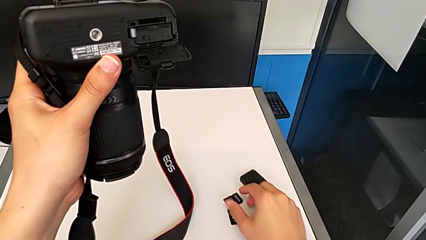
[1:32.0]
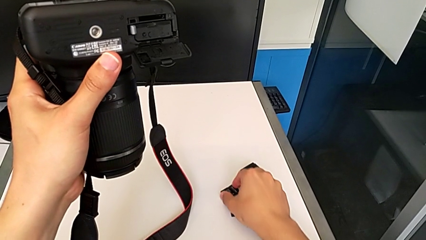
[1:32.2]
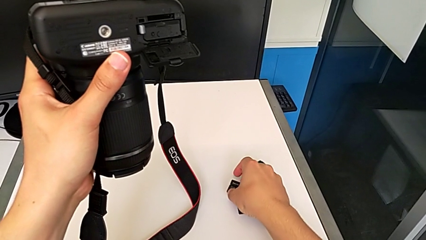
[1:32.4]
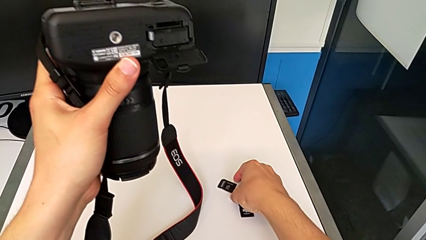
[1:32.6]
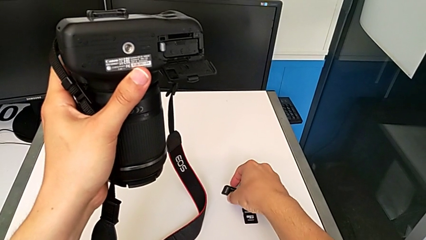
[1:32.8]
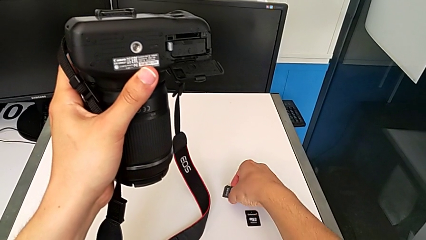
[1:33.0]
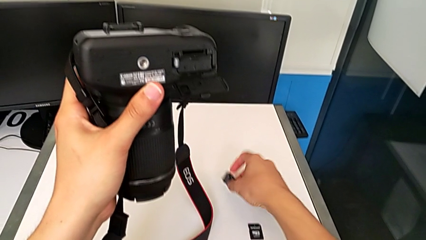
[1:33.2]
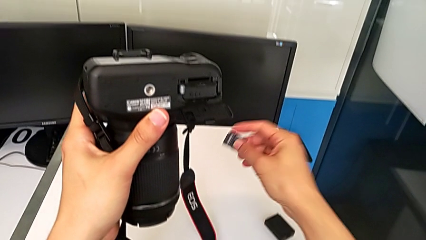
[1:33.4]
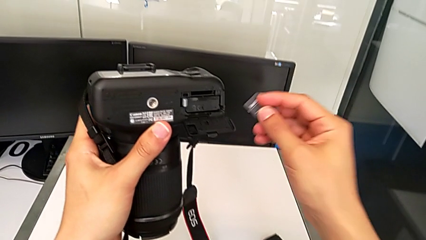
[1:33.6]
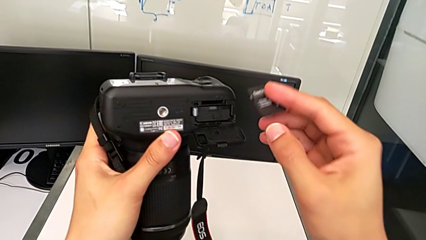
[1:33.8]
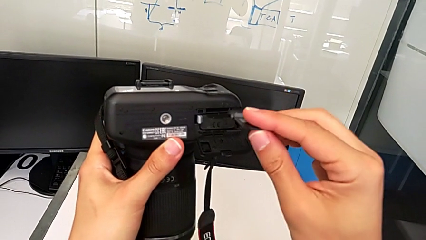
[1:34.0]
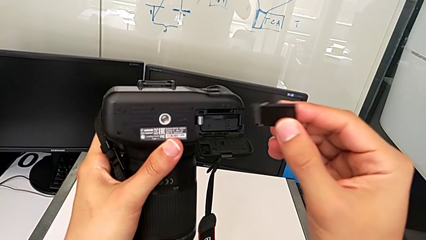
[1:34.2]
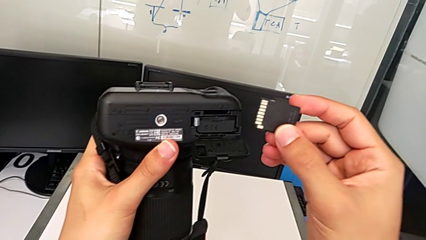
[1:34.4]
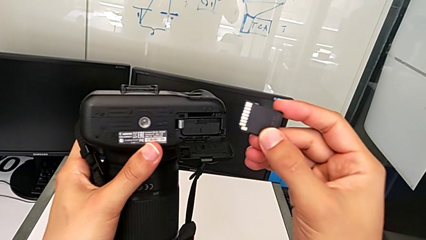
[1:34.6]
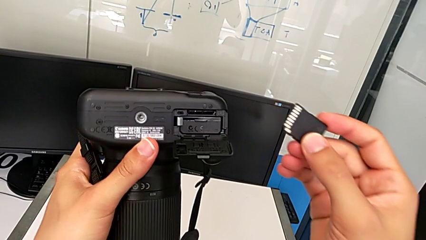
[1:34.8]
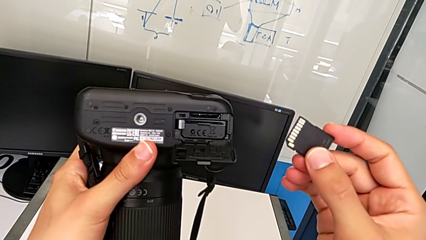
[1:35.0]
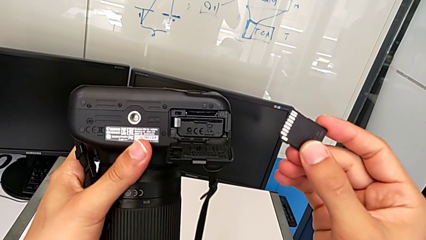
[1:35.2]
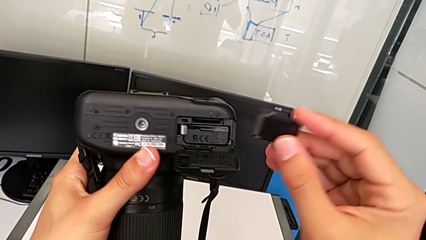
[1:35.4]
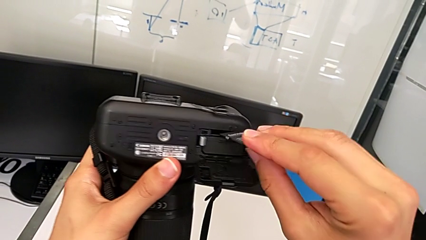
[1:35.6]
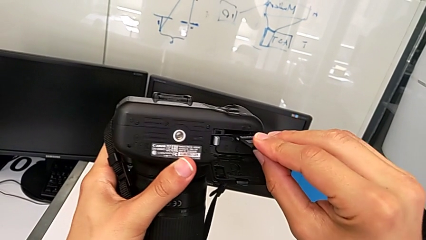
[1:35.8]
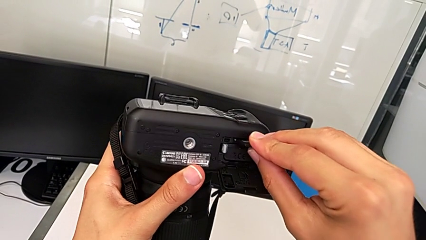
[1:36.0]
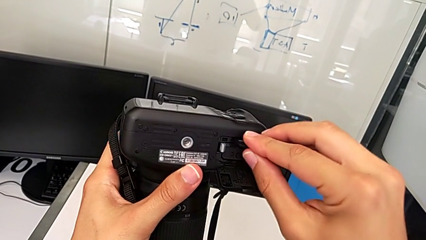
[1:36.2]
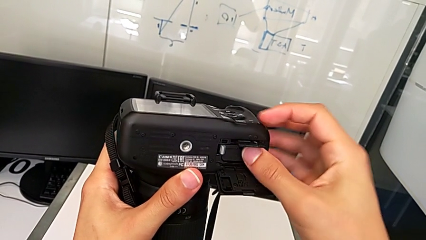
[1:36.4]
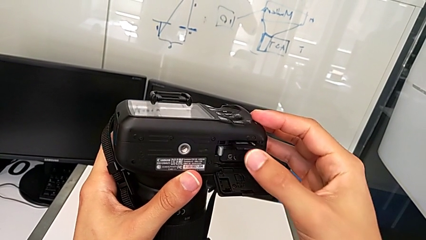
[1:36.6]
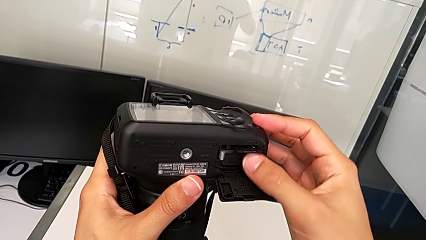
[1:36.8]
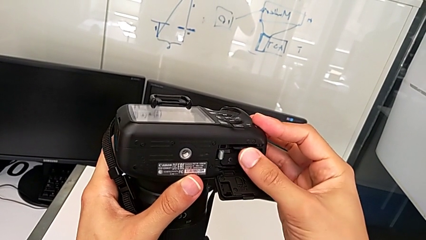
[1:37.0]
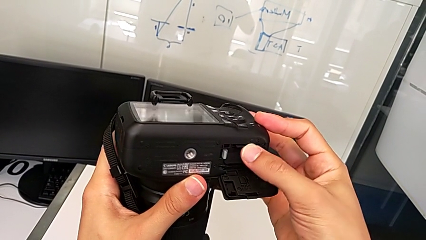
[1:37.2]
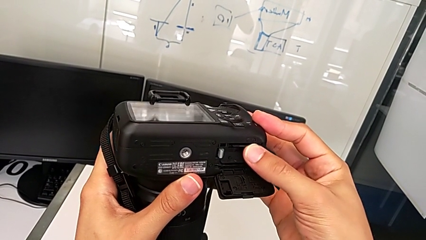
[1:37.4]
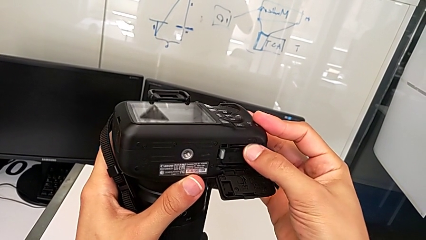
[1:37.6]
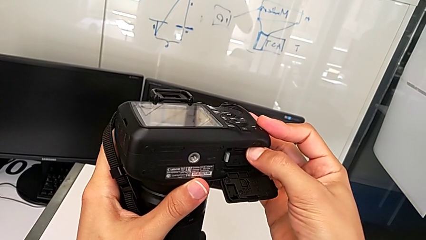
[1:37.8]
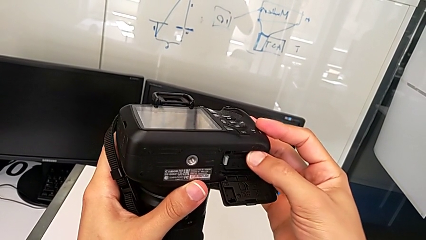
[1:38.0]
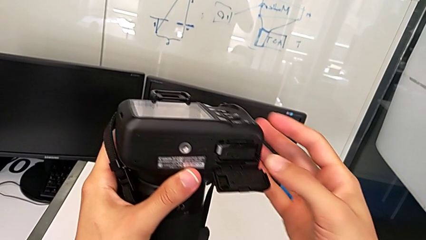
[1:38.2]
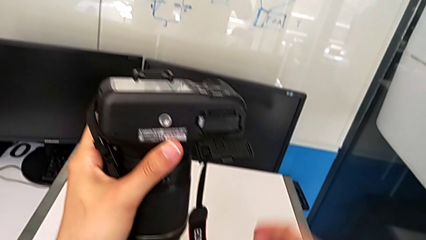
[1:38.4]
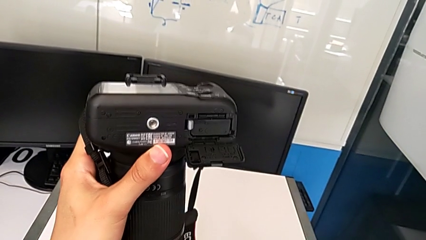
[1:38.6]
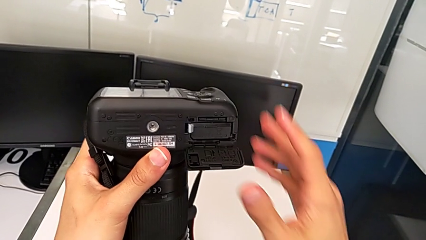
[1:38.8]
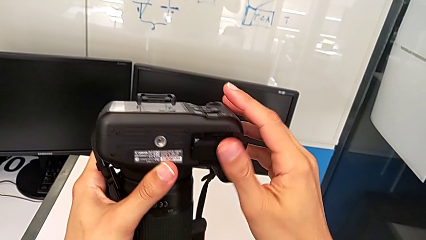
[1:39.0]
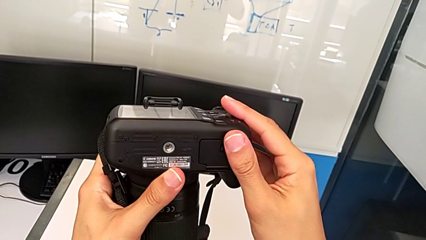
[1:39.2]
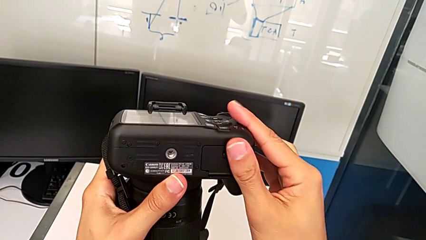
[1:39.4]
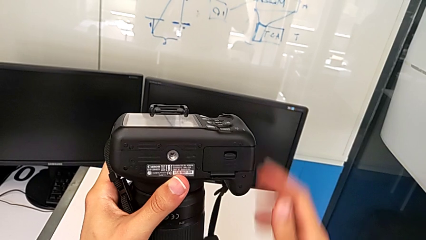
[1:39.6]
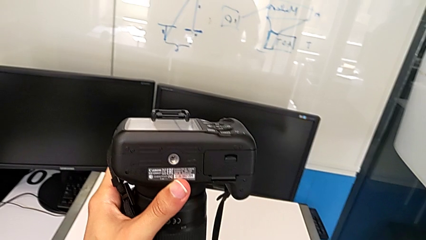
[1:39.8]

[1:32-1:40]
The camera wearer is exchanging the SD card of the DSLR. They grab the new SD card, lift it, insert the SD card and close the battery door.
